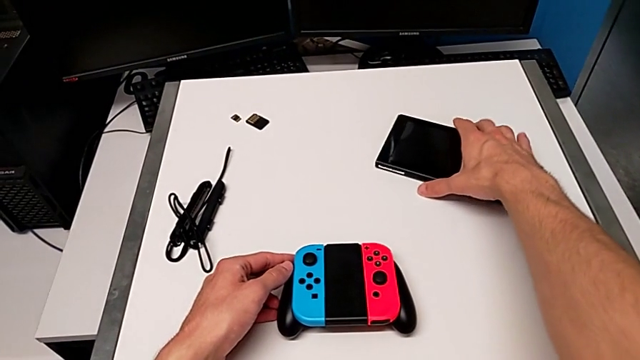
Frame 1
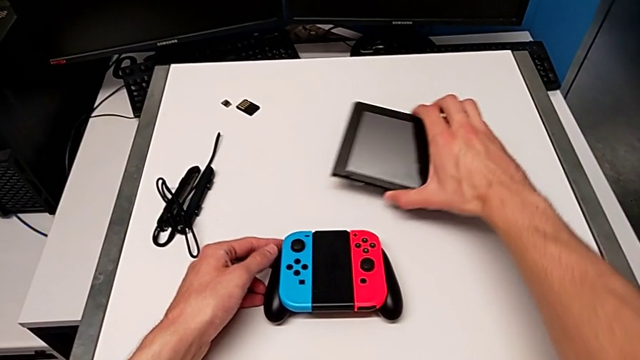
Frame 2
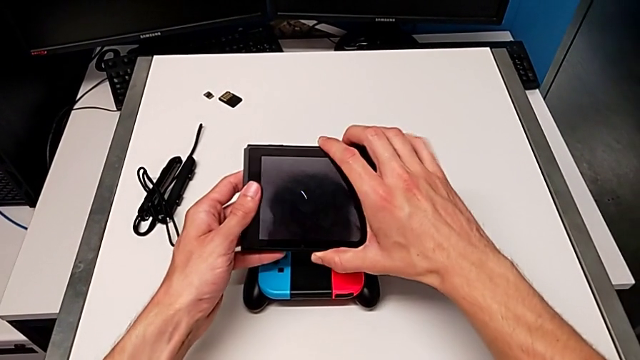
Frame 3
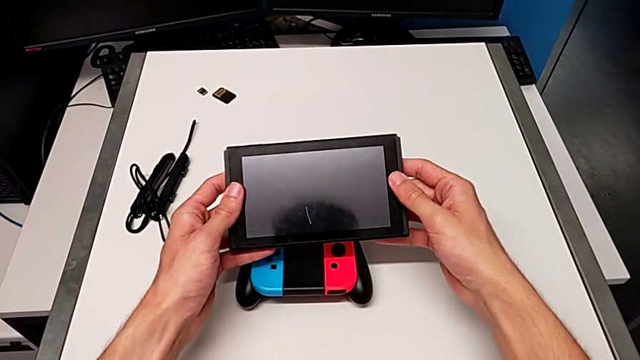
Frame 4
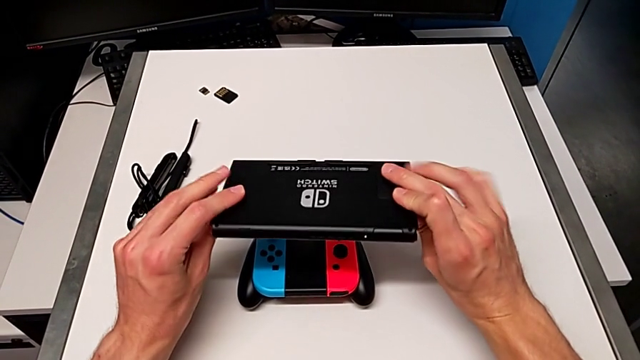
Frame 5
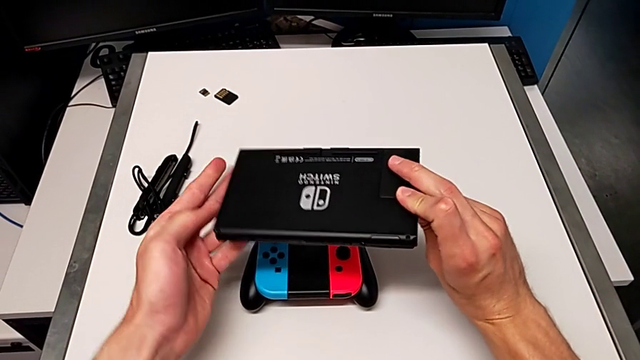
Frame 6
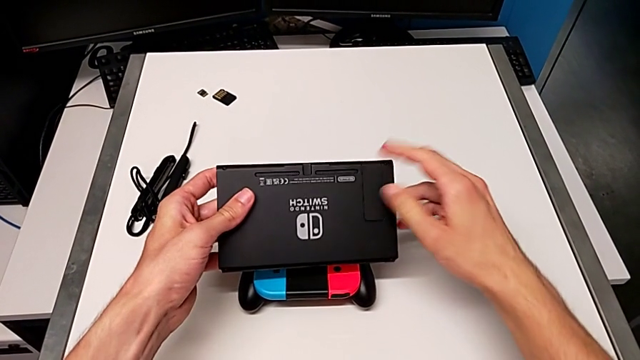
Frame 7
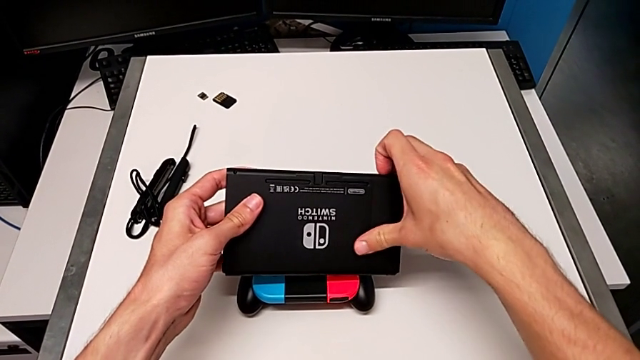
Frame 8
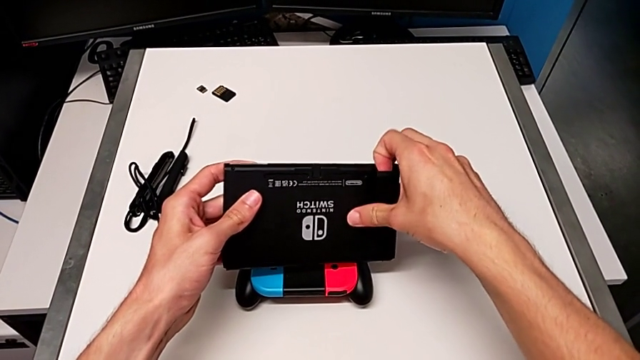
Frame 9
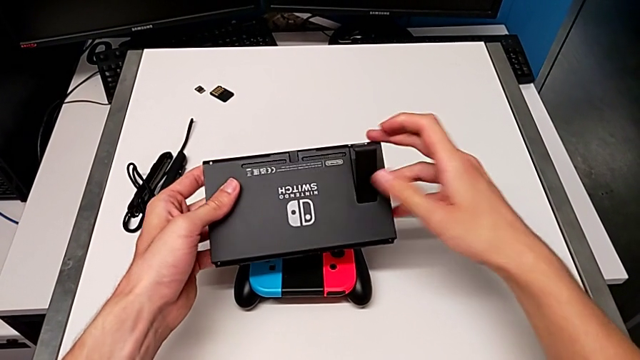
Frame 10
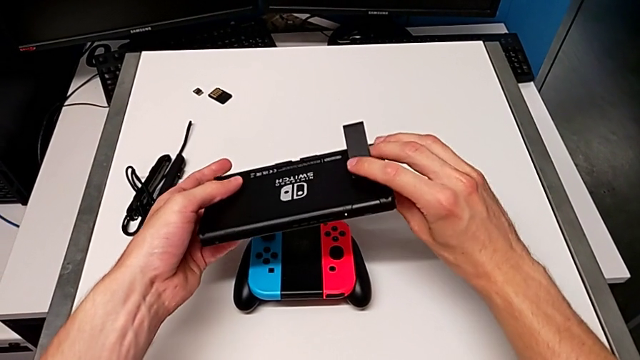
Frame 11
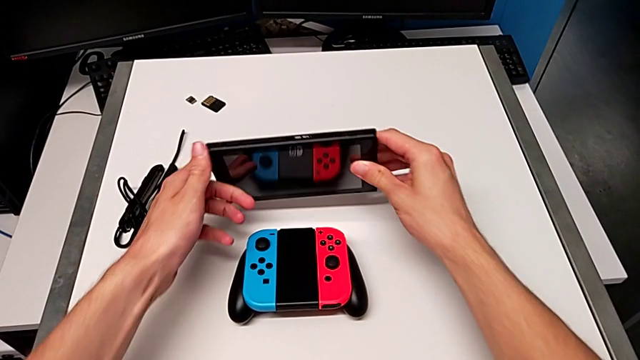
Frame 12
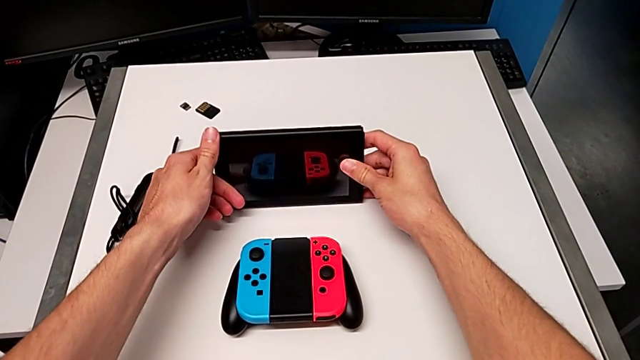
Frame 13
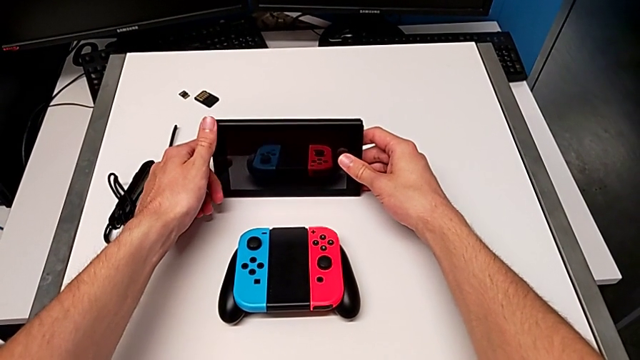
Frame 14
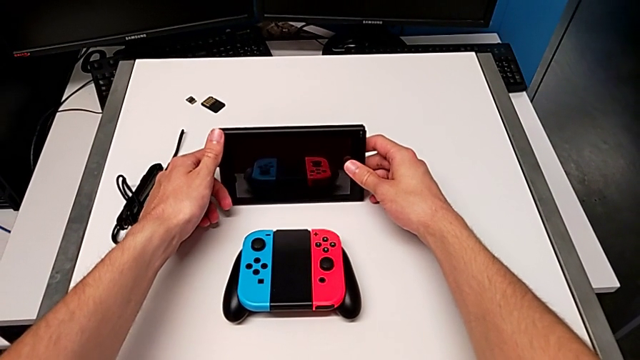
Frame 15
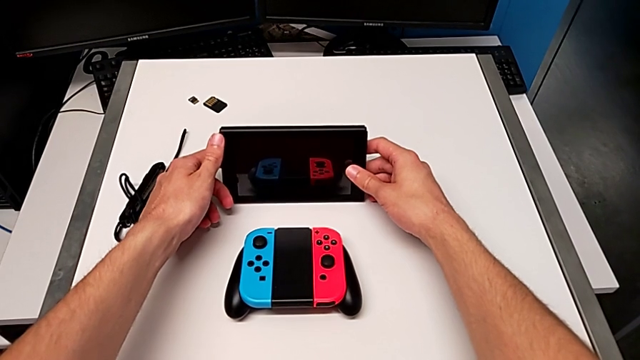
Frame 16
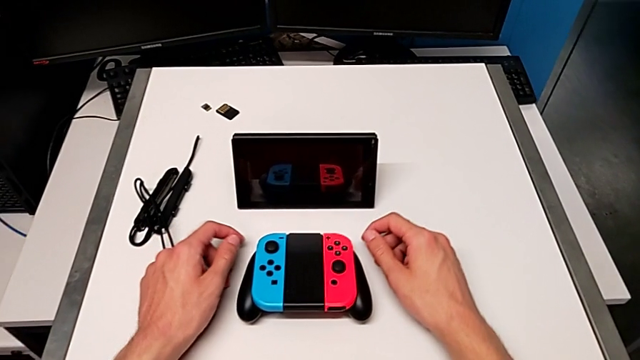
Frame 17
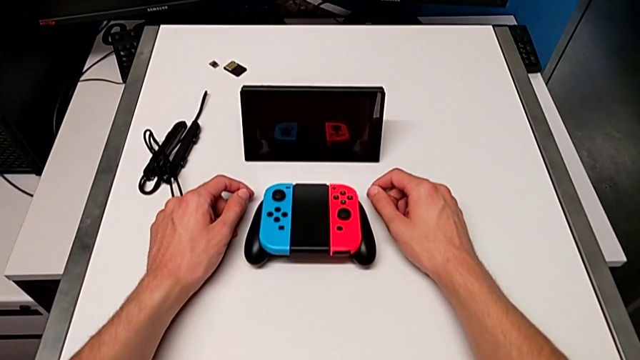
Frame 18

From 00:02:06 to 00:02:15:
The camera wearer places the Nintendo Switch on the kickstand. They grab the Nintendo Switch, flip it, open the kickstand and stand the Nintendo Switch.

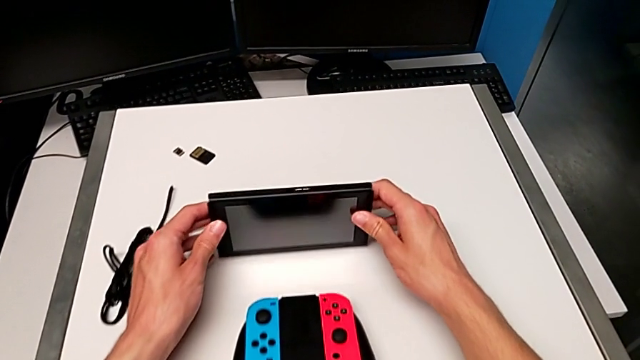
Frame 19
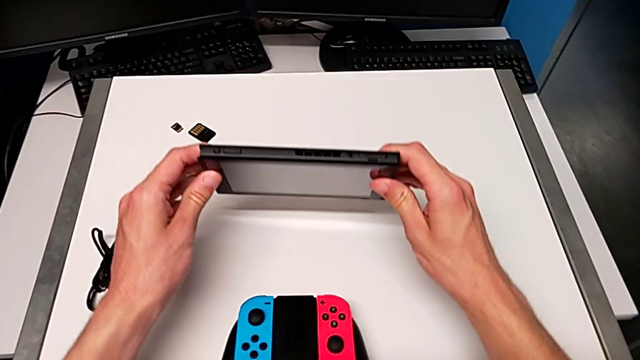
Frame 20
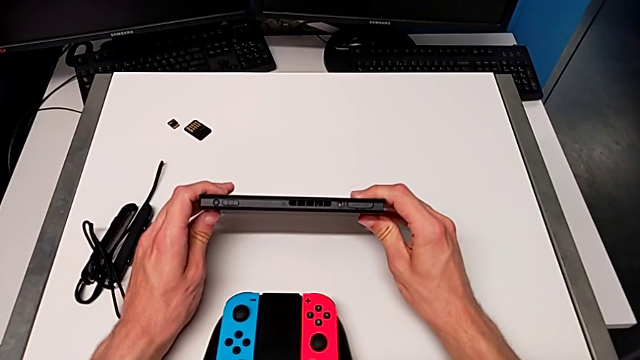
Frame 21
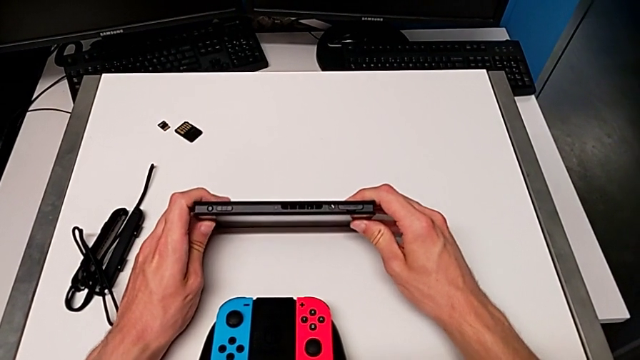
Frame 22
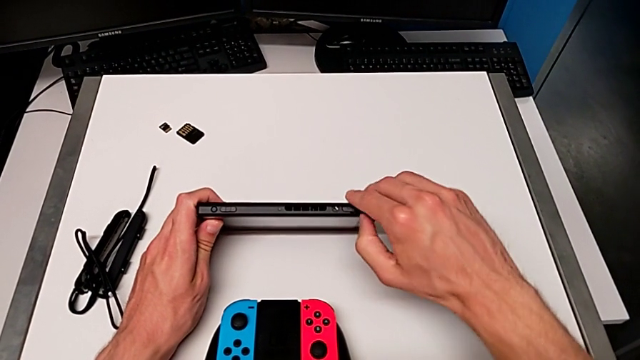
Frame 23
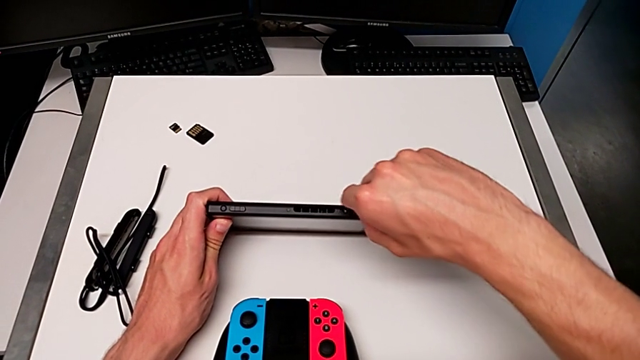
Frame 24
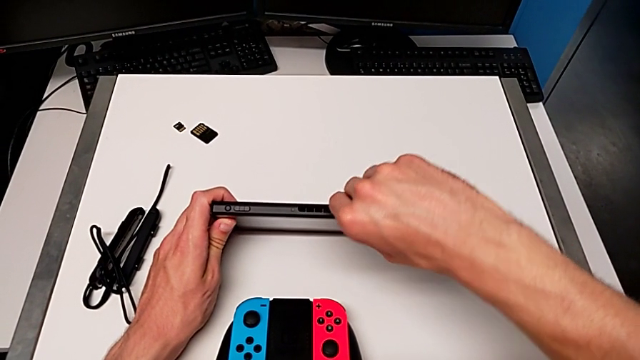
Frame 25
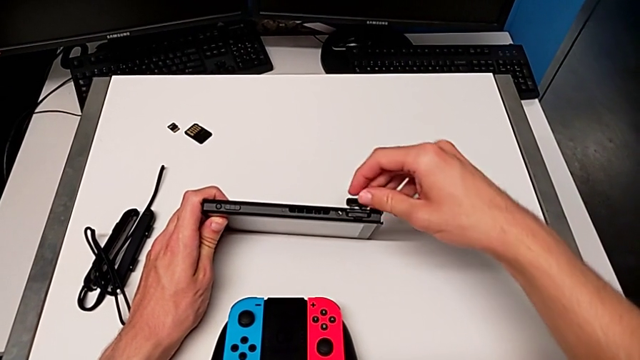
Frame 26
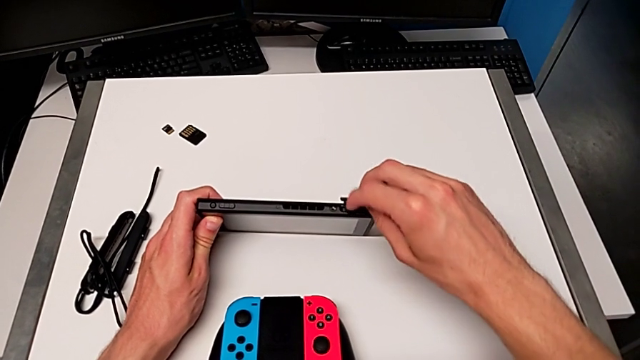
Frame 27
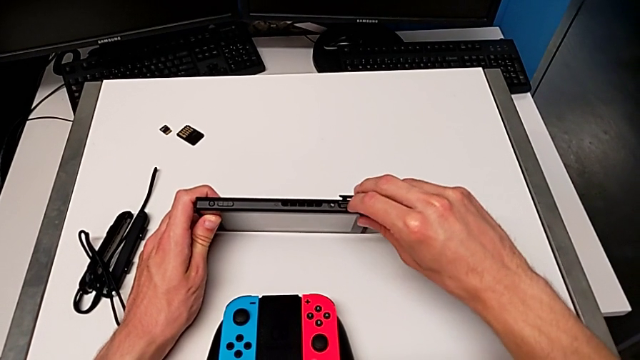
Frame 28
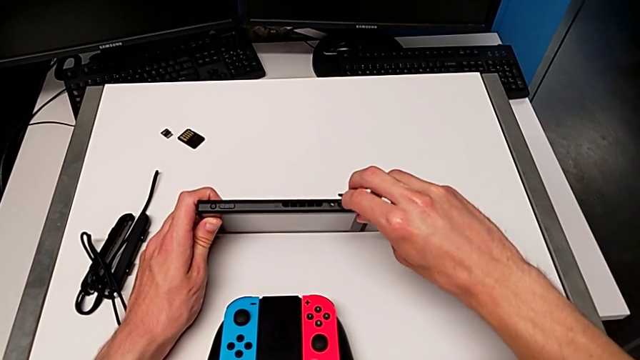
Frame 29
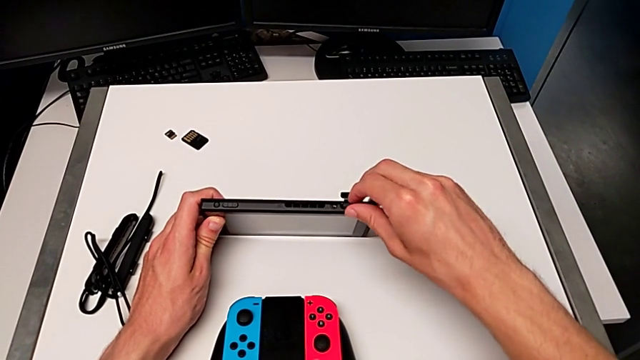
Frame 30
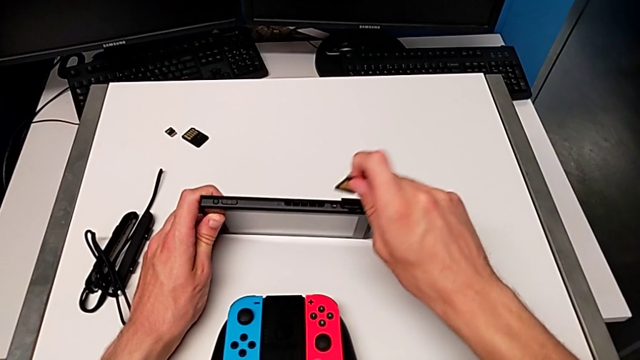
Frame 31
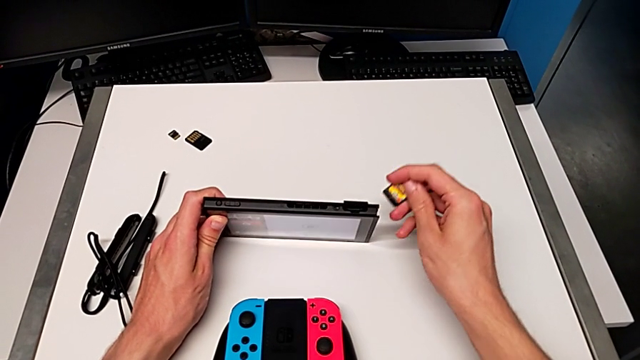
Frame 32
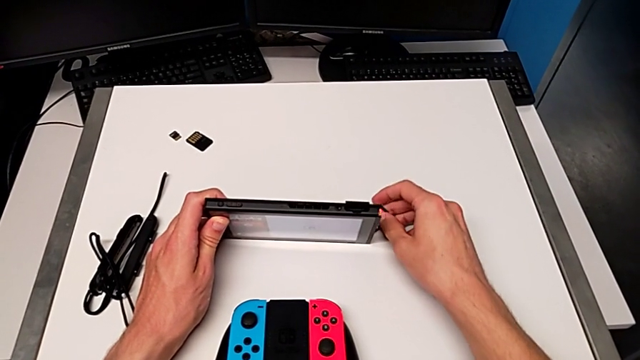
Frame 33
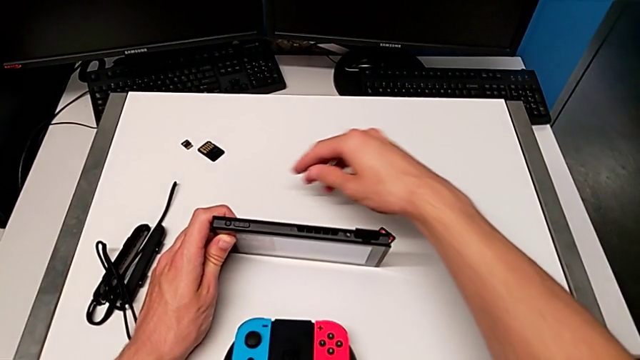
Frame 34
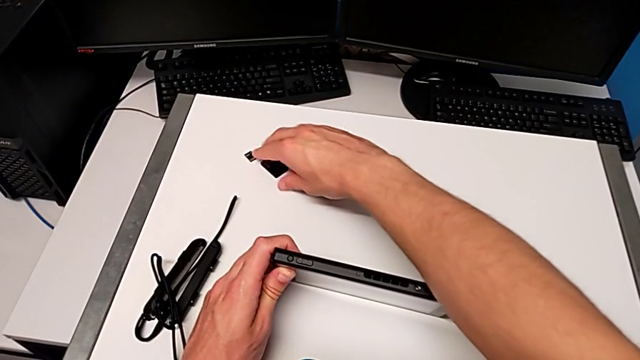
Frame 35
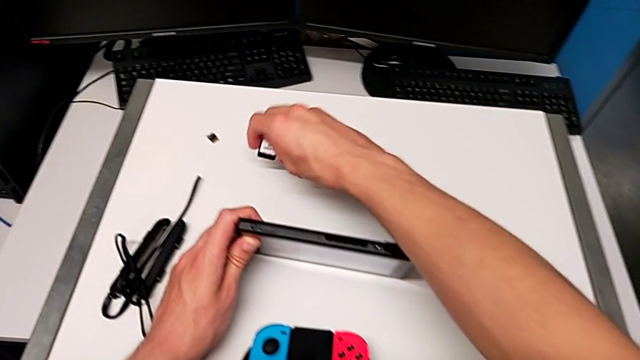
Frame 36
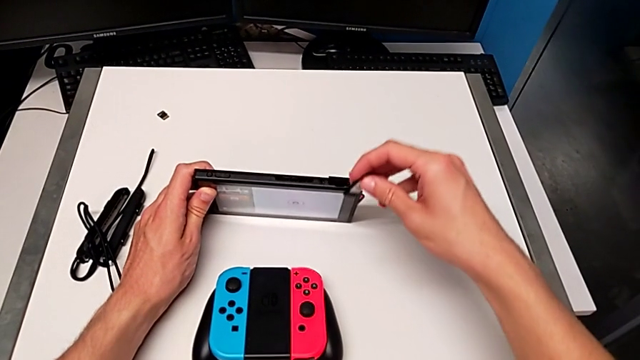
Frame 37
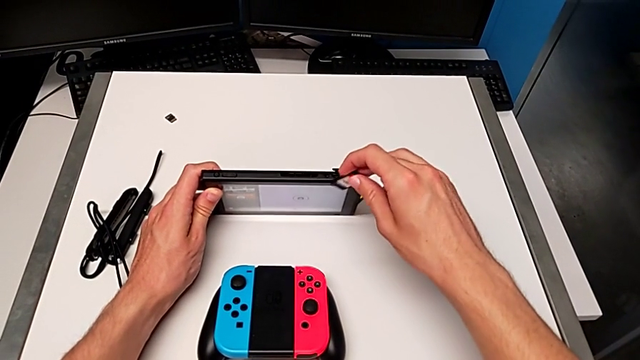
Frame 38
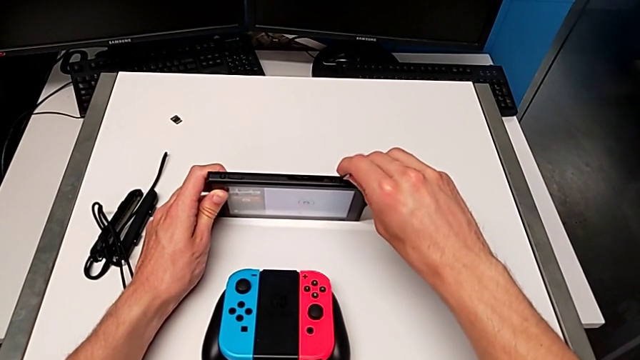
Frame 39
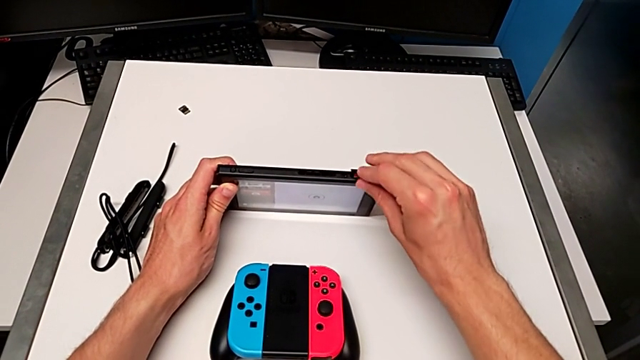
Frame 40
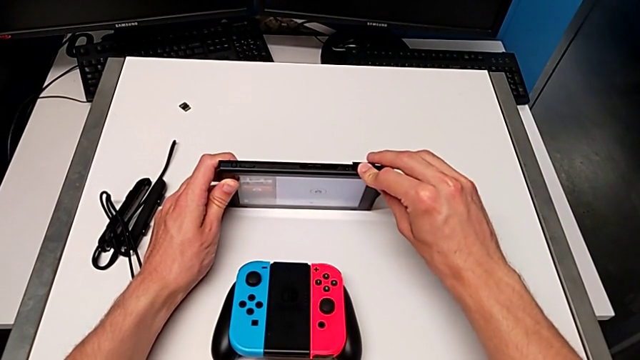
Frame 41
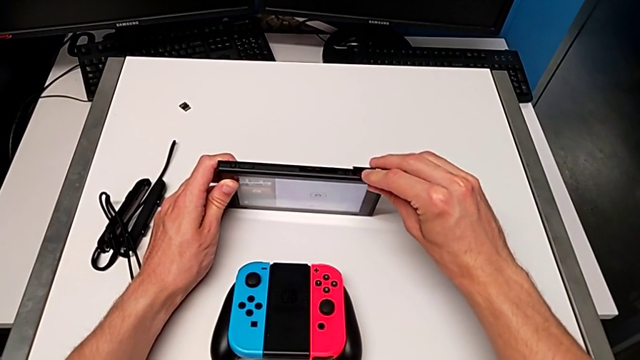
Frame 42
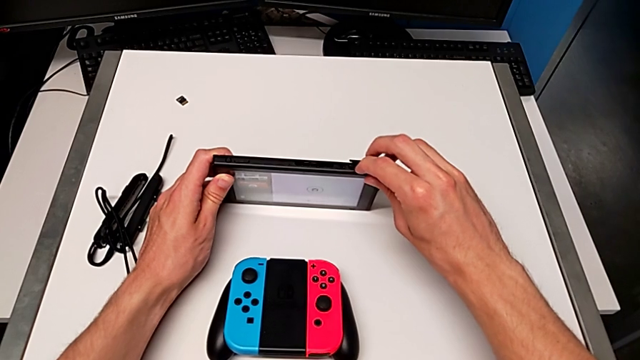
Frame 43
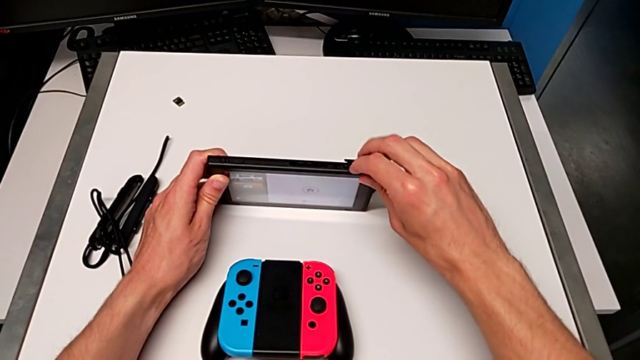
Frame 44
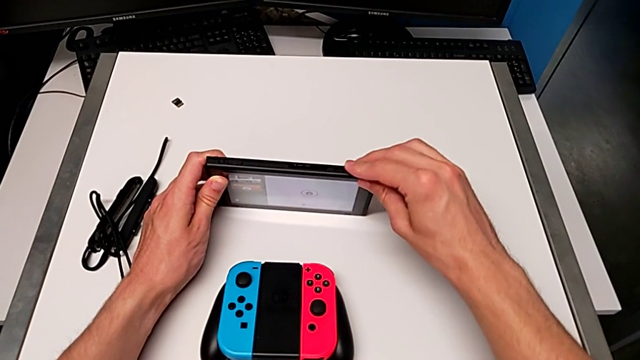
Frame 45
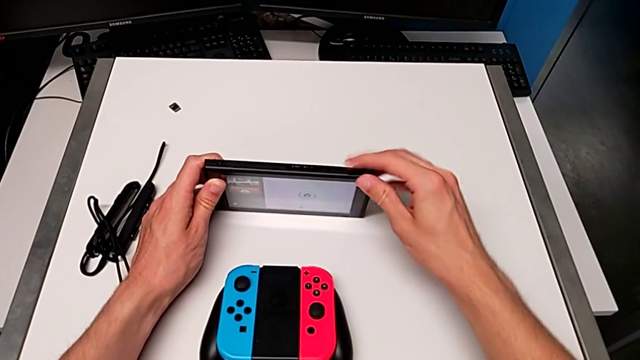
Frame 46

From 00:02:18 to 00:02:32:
The camera wearer exchanges the game card. They grab the Nintendo Switch, open the game card, withdraw it, grab it and insert it.
